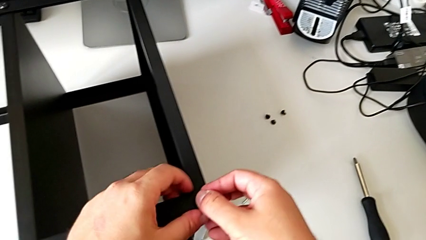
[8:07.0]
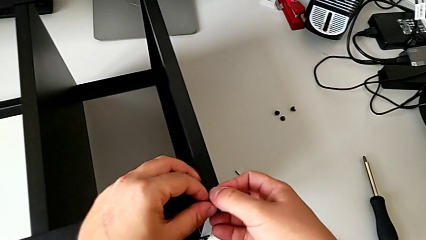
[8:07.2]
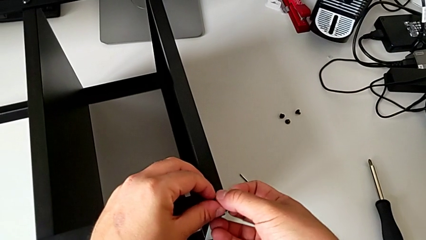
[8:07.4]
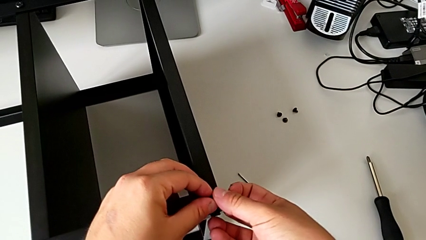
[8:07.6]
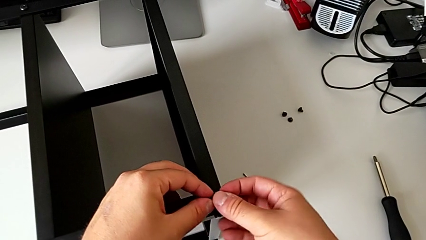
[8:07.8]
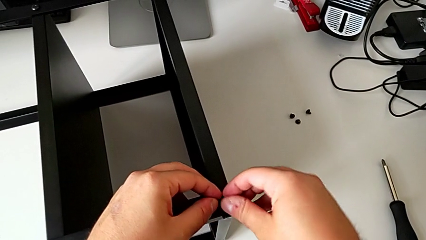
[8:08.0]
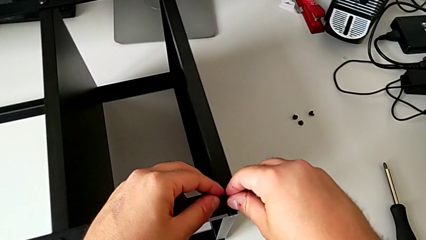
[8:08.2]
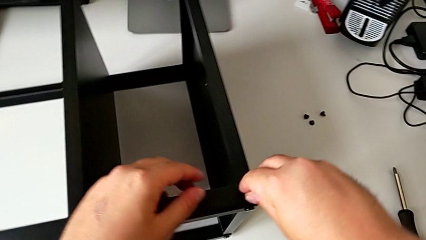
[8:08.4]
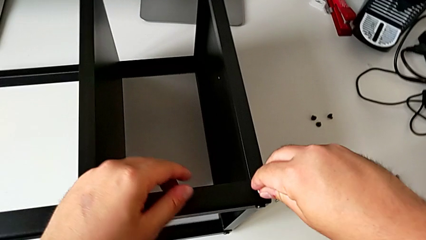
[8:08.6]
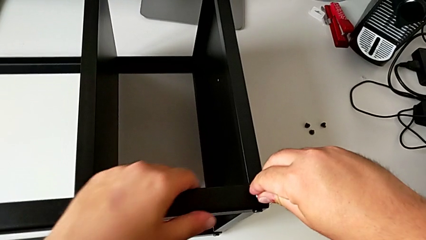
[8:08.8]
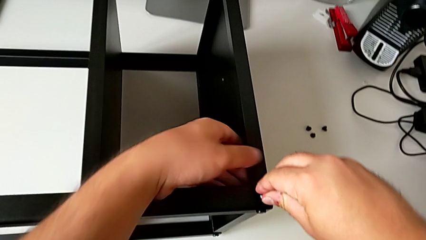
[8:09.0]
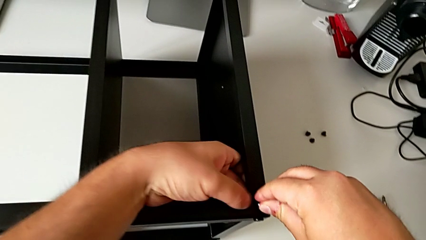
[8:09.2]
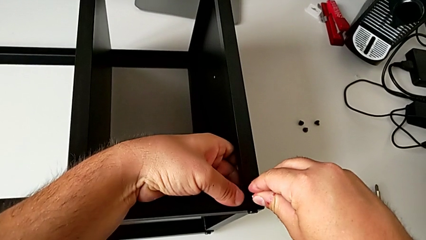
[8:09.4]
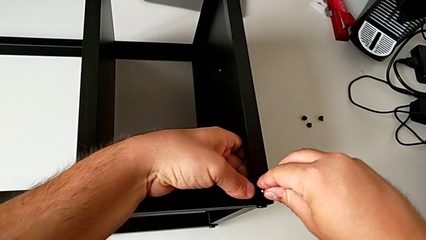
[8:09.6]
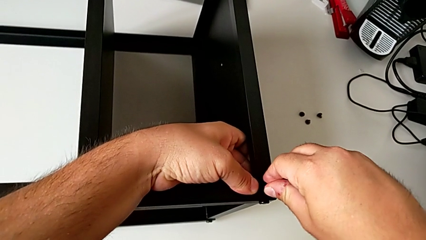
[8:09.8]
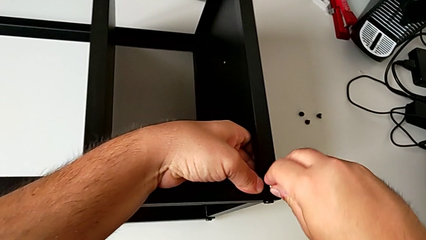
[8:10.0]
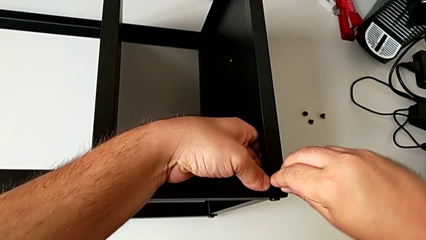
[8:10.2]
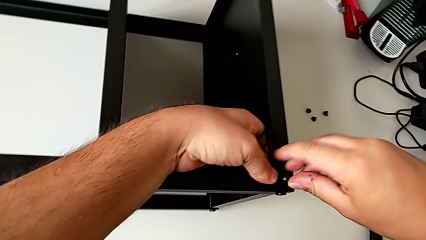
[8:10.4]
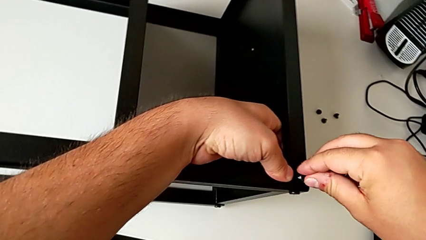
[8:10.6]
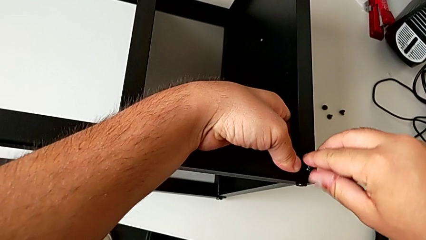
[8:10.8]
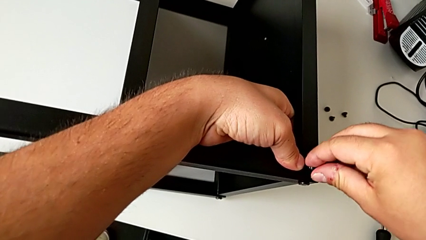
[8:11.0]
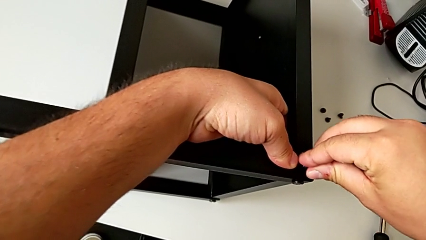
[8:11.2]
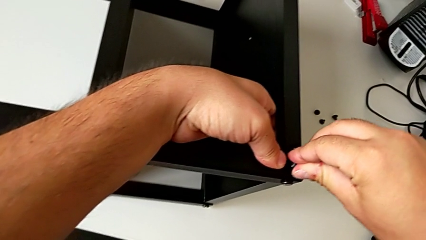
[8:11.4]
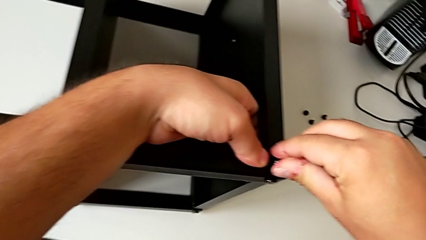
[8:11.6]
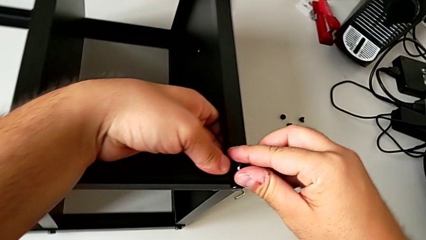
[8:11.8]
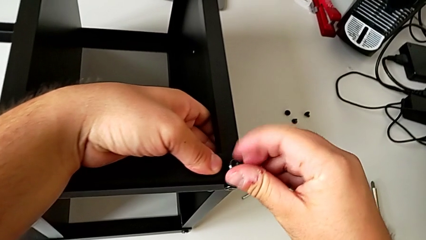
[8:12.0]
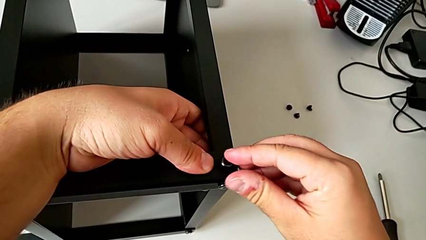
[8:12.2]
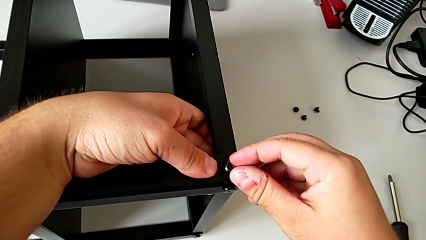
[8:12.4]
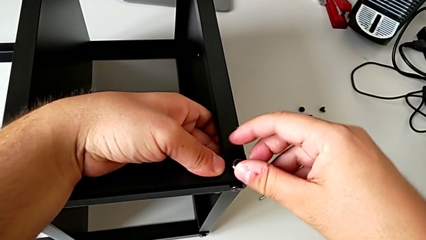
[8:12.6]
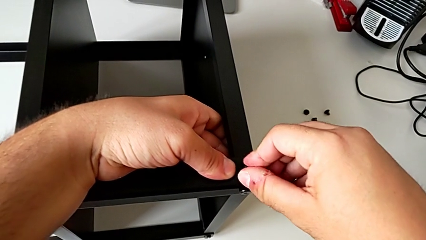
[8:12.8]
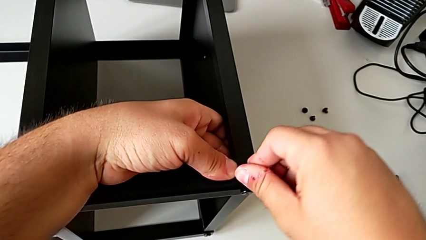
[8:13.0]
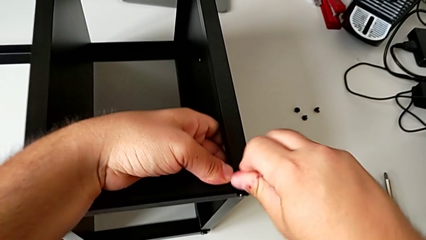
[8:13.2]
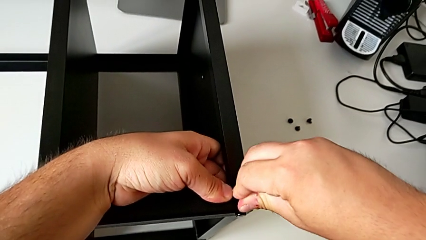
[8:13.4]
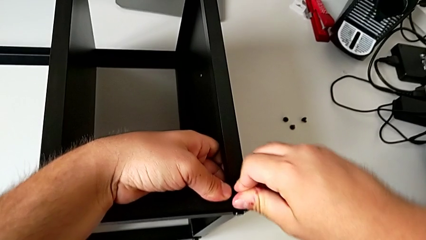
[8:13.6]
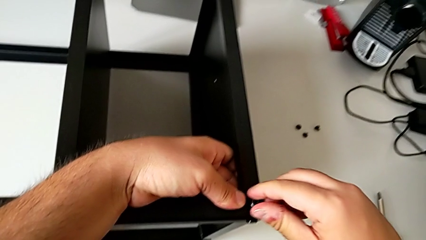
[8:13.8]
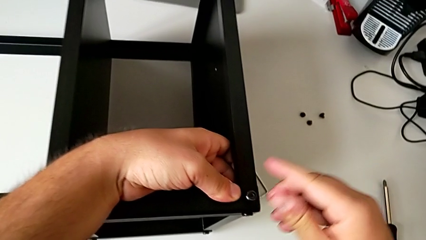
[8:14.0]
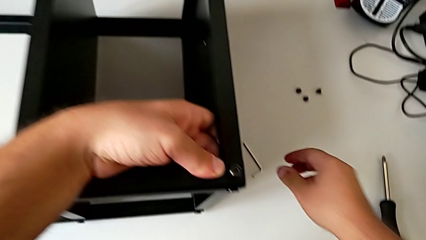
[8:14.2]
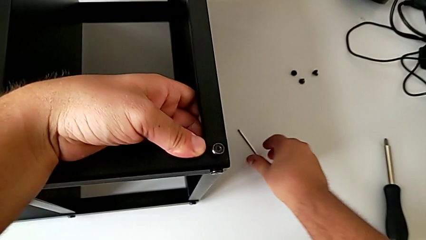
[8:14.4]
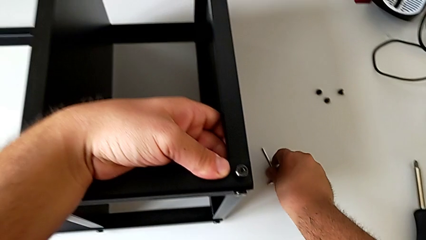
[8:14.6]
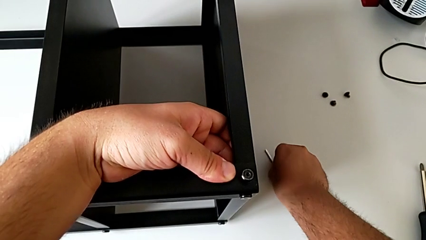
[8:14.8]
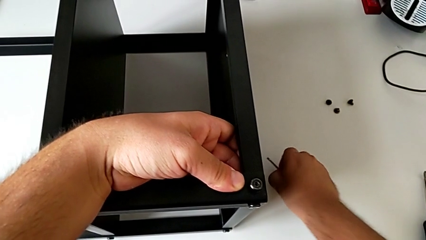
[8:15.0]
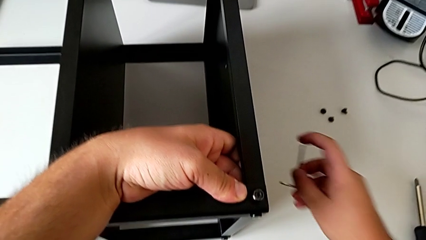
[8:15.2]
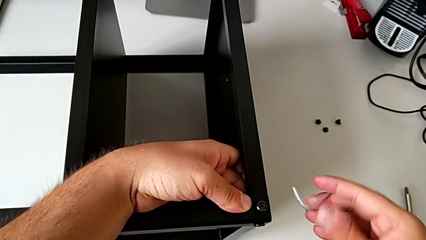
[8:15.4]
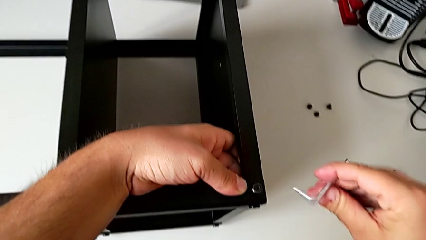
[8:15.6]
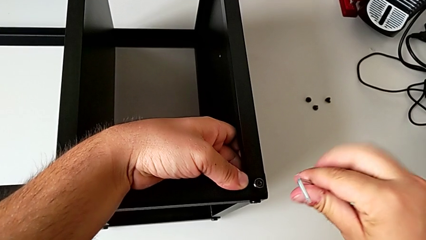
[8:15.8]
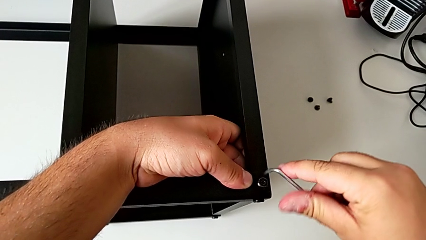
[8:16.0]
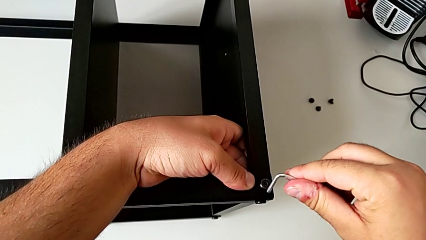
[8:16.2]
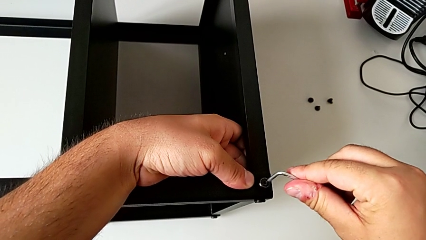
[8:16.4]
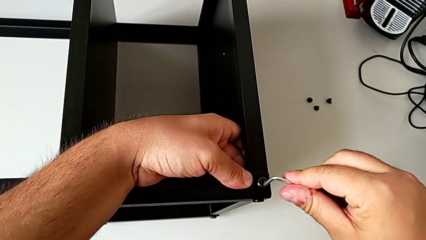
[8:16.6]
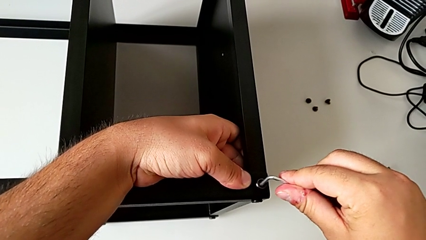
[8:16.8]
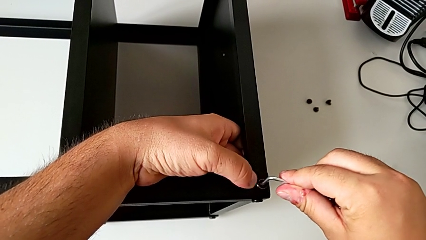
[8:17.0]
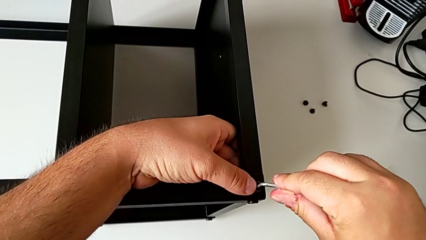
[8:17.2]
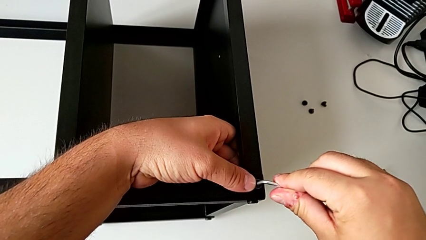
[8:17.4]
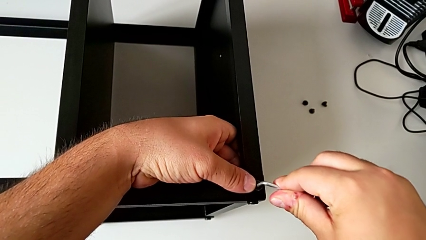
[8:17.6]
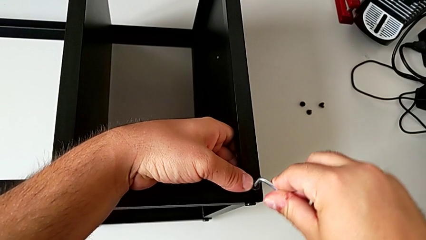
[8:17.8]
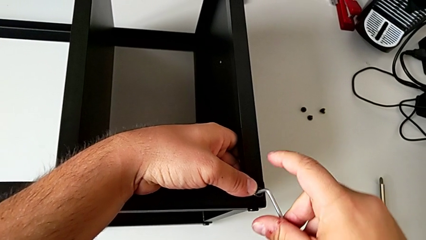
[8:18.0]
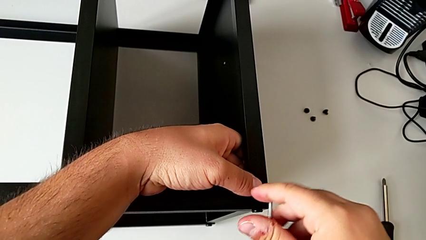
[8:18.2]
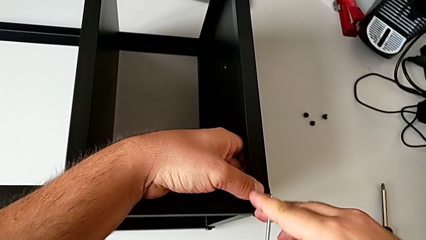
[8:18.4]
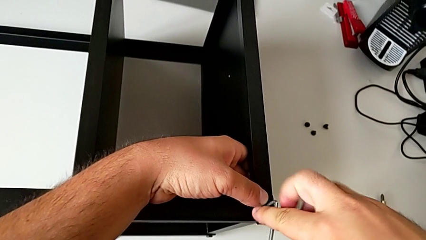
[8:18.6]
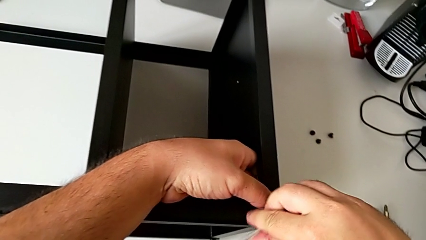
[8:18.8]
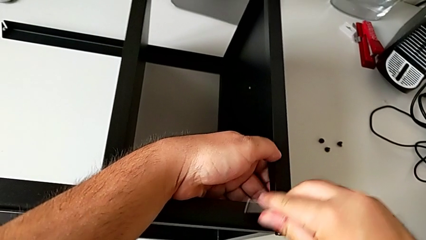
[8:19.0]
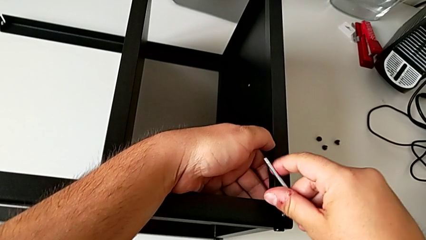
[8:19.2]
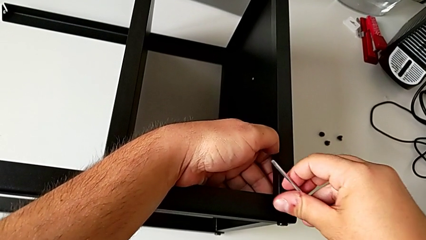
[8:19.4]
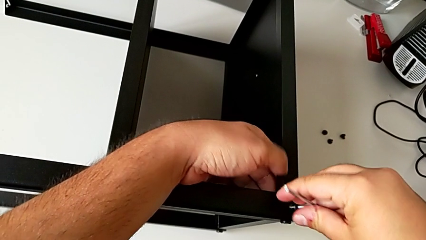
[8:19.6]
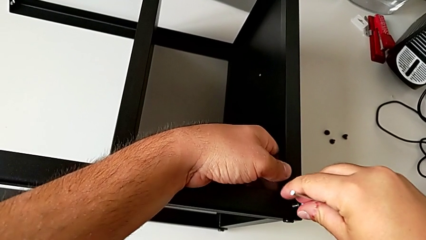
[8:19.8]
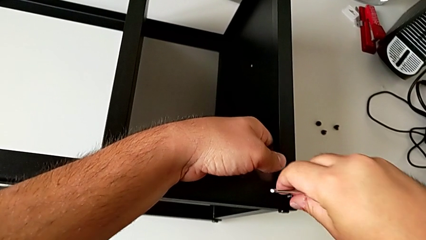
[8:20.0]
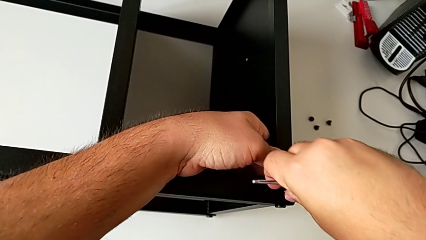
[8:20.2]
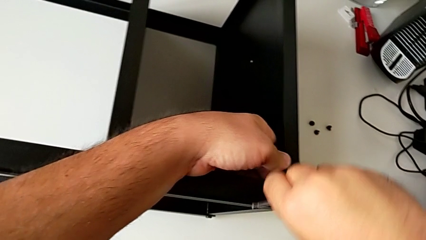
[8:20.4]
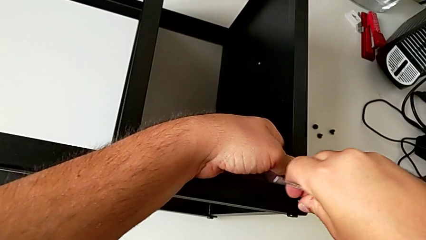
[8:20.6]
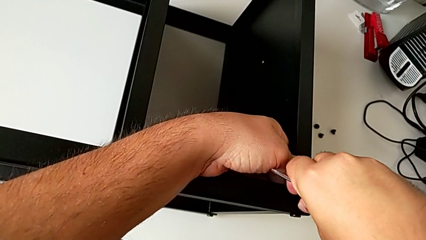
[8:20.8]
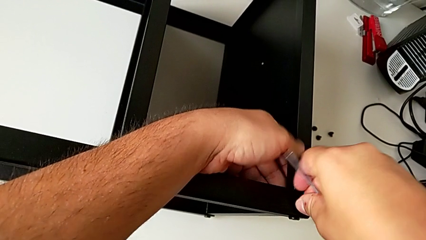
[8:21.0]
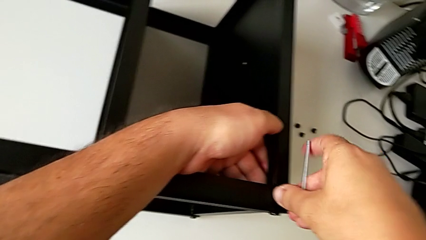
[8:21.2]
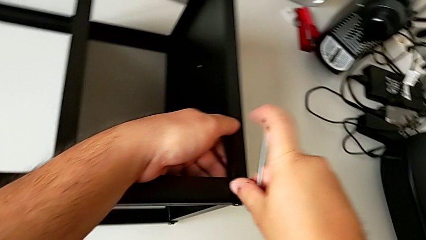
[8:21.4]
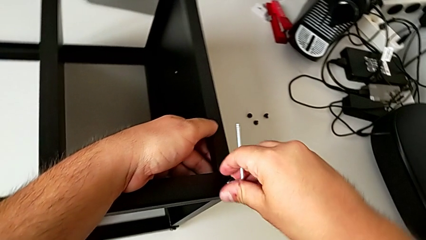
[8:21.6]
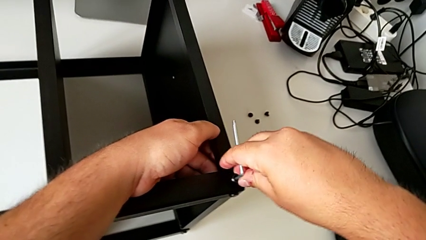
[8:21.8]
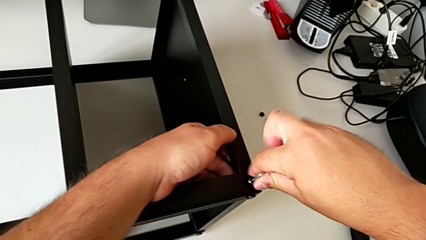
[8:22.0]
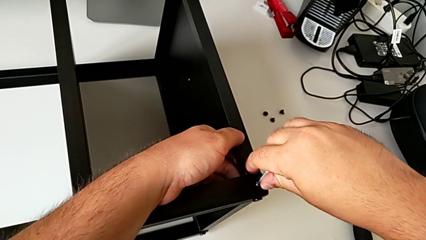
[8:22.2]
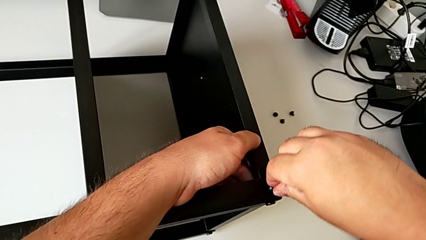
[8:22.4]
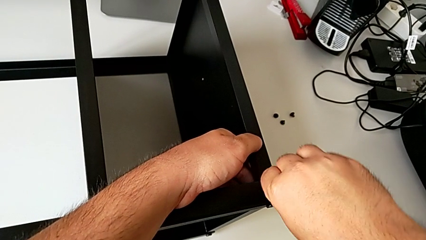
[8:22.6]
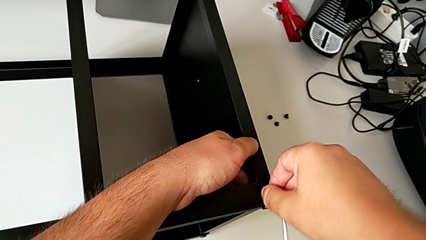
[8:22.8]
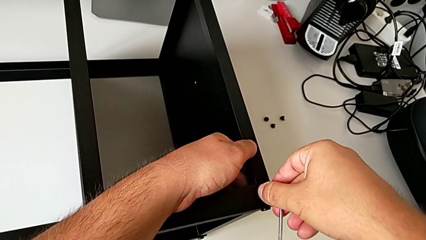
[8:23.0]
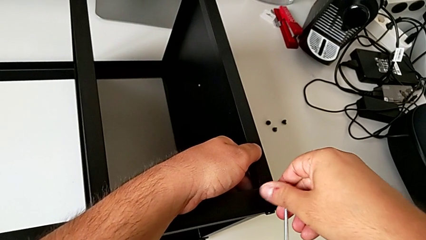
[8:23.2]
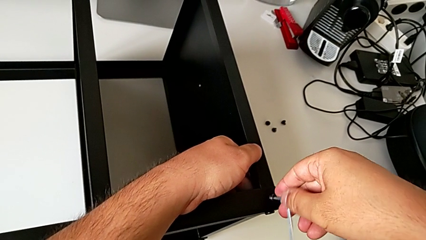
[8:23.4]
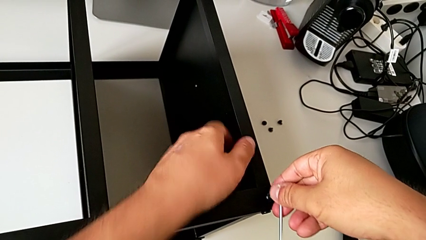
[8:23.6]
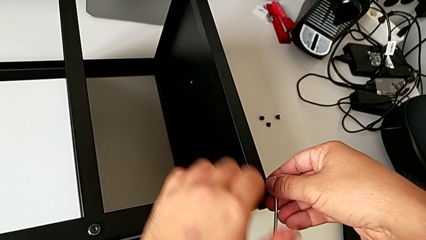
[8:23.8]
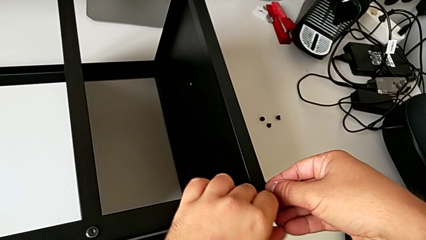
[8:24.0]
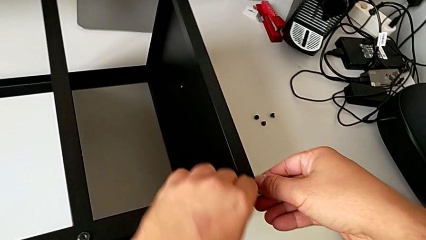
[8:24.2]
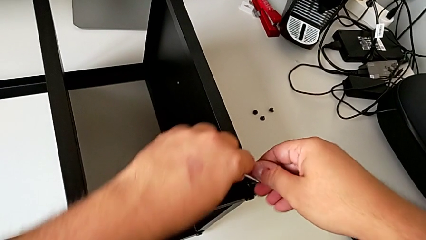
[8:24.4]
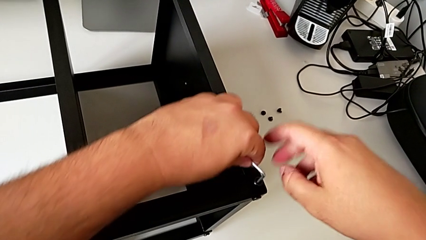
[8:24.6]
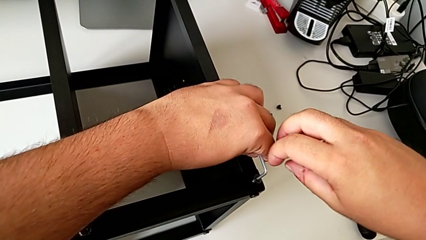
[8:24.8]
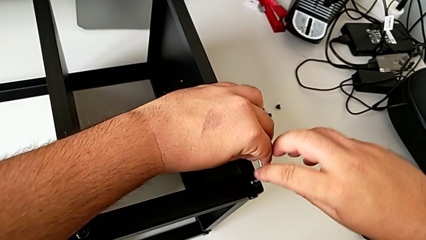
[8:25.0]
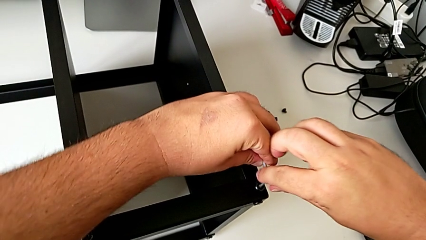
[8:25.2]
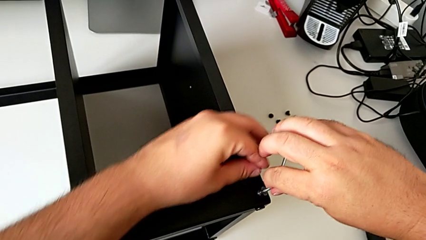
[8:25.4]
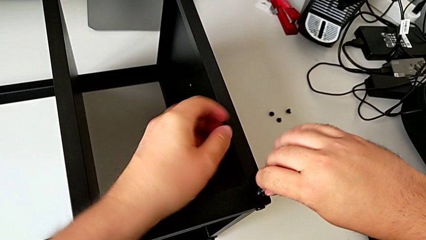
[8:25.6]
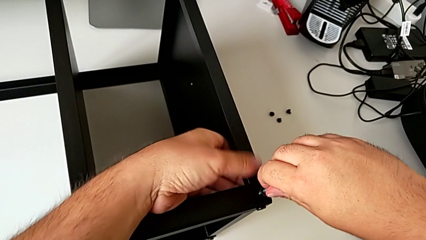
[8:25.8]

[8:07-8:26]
The camera wearer is assembling the table to the third leg. They screw the hex socket head, grab the Allen wrench and begin to screw the hex socket head.
